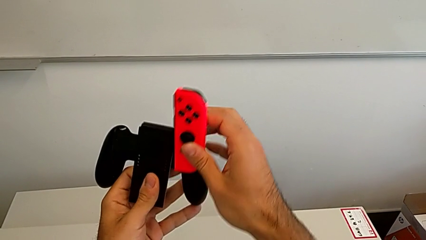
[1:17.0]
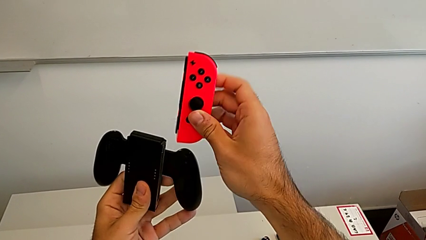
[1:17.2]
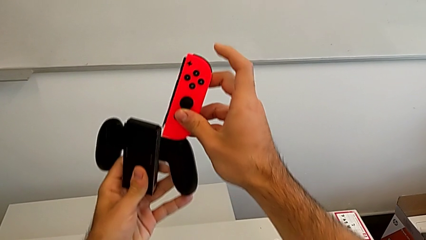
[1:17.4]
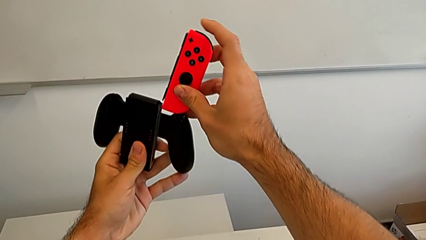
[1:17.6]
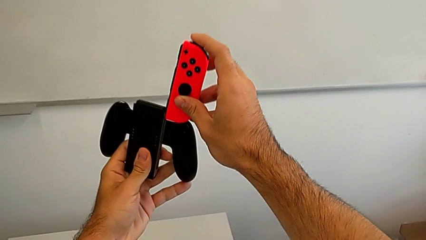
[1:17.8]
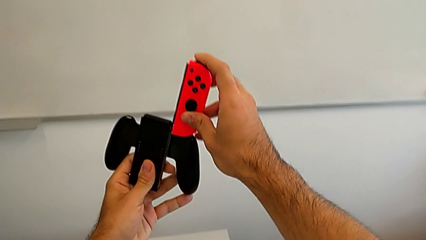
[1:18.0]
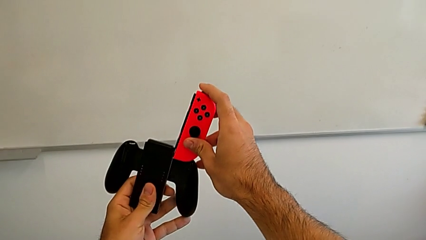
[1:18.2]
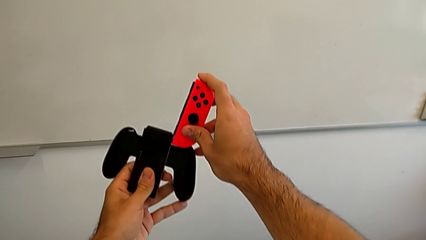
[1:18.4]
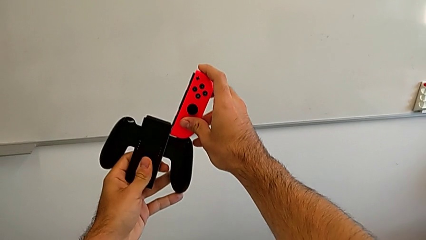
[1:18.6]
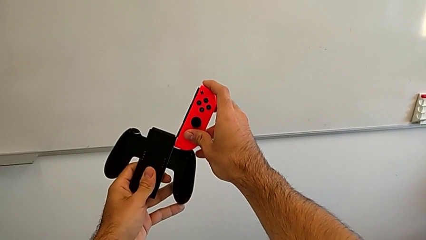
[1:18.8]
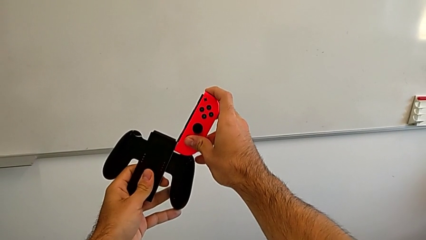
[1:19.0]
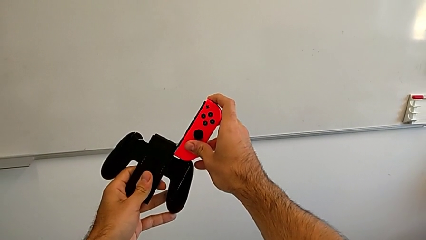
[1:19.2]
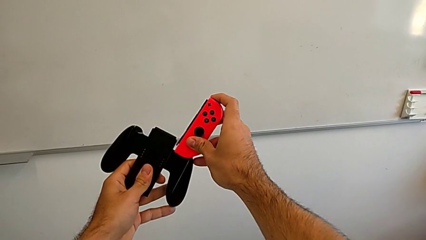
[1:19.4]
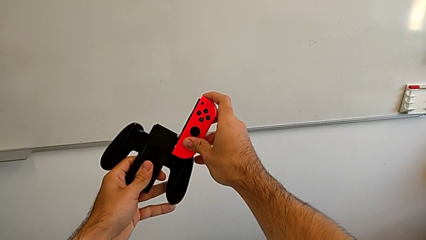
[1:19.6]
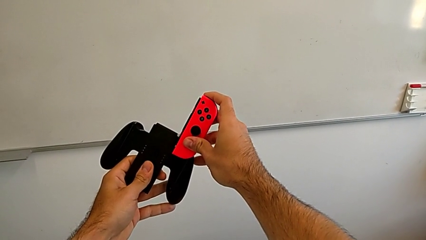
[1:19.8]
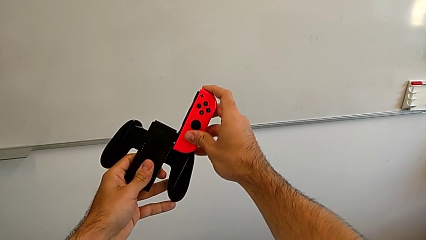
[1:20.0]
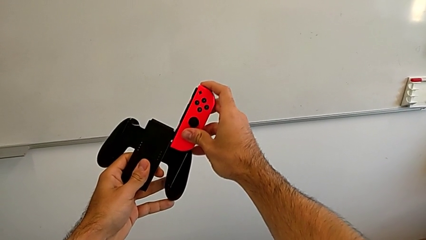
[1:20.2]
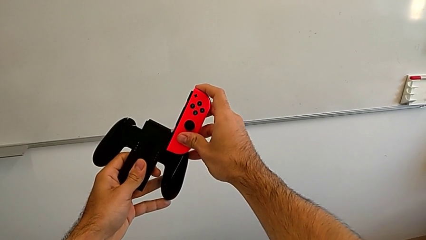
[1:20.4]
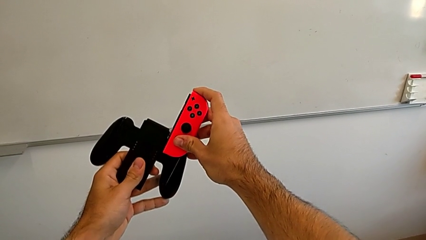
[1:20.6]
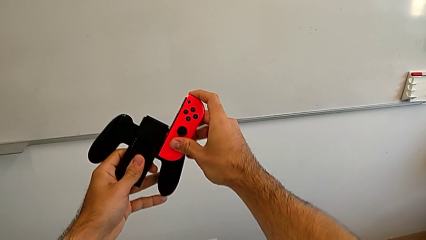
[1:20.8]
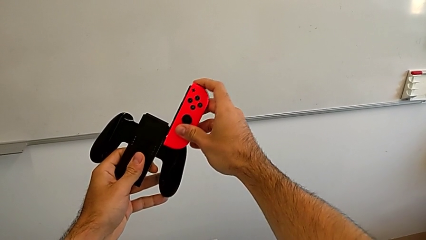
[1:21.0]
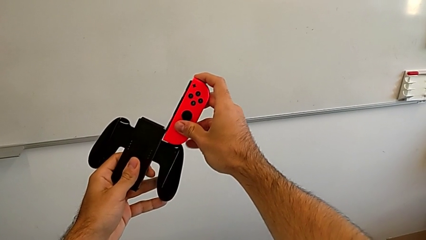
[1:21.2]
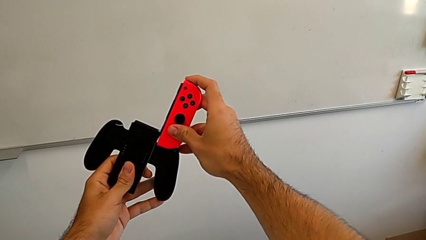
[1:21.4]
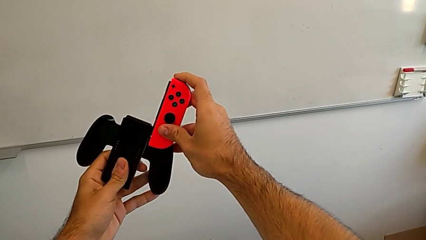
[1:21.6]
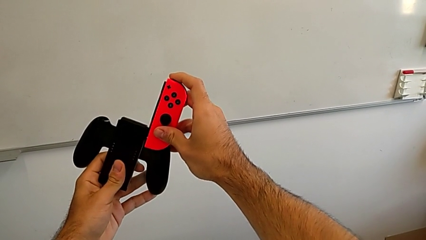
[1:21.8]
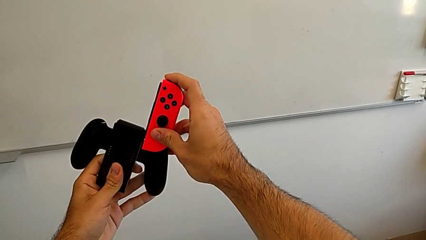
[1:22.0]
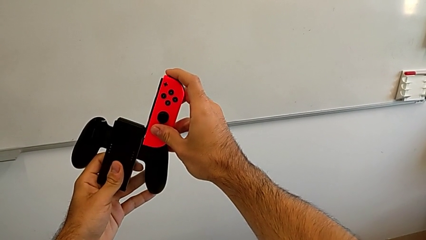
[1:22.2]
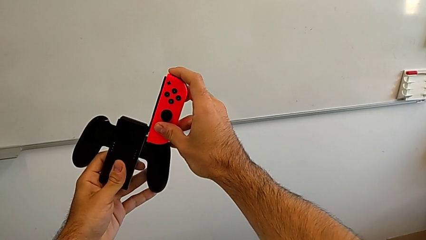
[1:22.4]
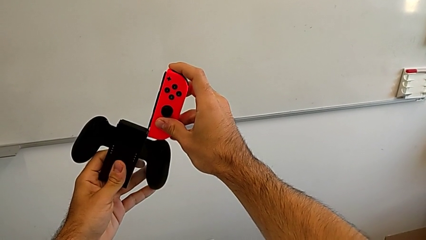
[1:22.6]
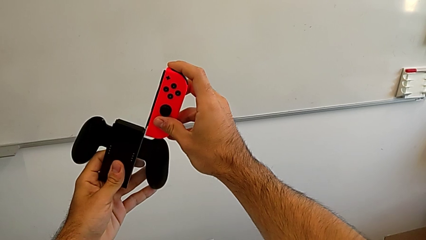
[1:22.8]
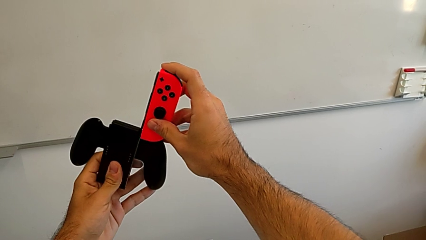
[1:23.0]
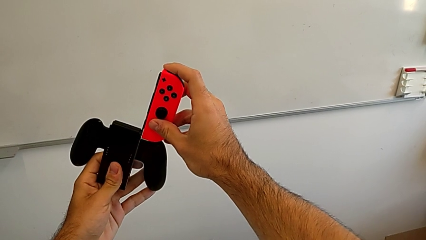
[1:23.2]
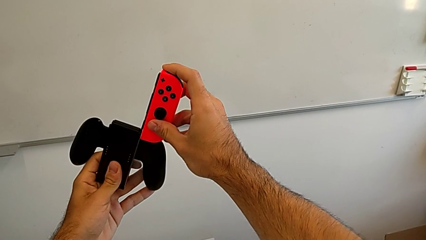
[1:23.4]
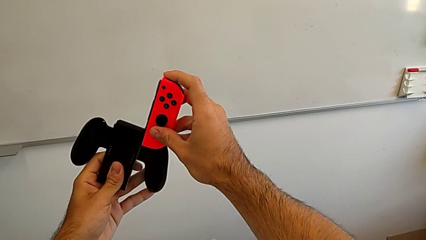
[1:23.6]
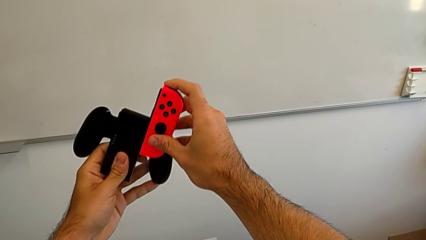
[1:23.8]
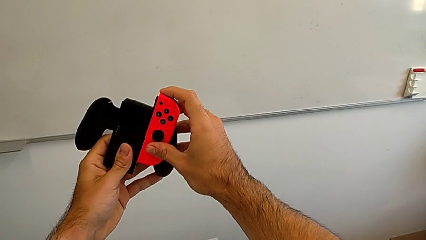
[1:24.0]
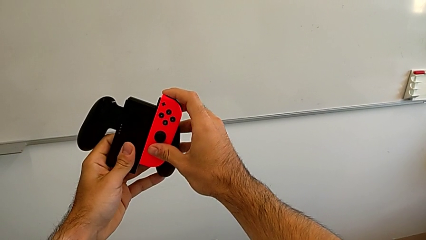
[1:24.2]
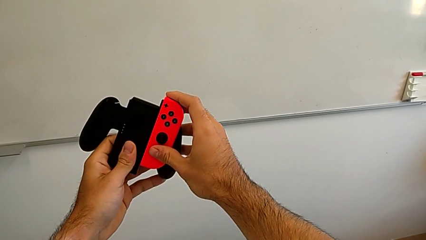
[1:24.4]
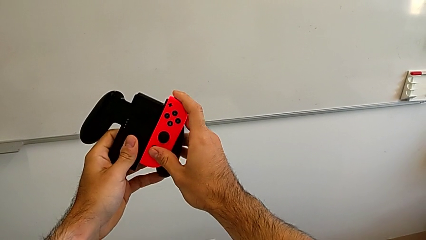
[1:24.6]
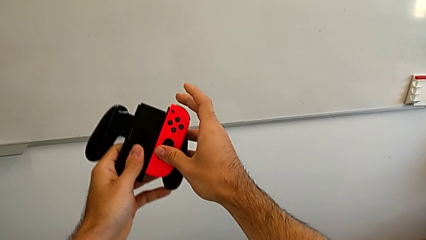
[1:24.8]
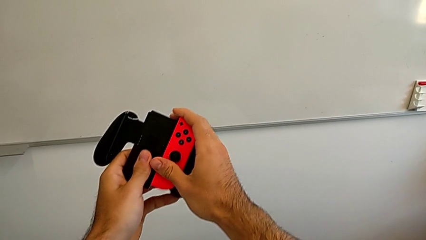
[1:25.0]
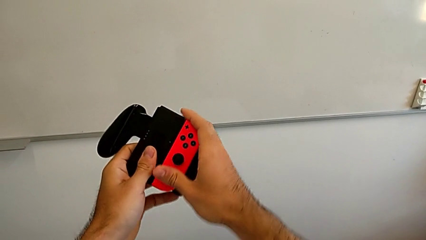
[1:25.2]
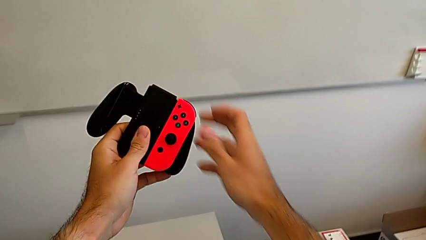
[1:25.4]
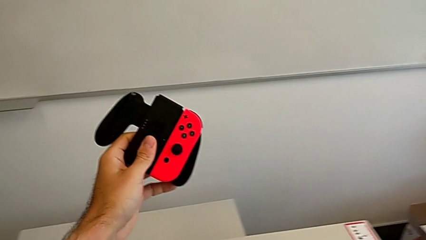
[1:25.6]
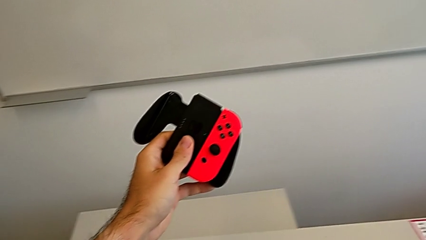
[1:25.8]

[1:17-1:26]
The camera wearer is attaching the red Joy-con controller to the comfort grip. They keep assembling the red Joy-Con controller.

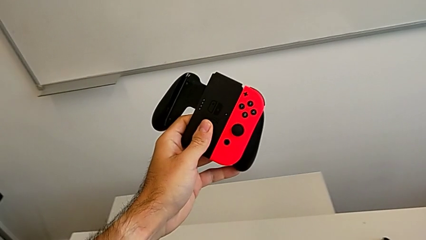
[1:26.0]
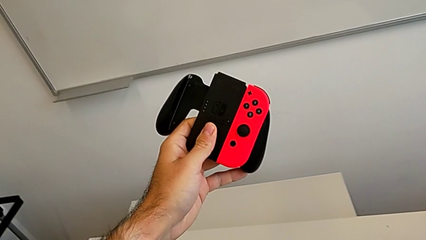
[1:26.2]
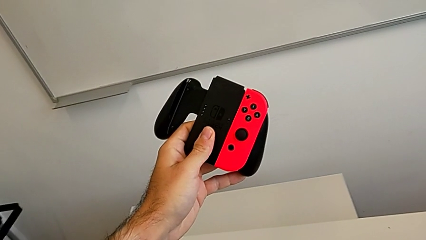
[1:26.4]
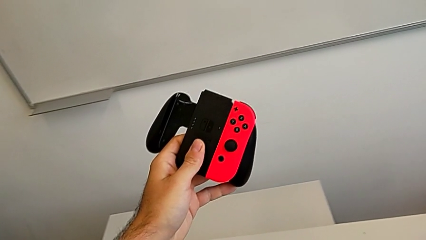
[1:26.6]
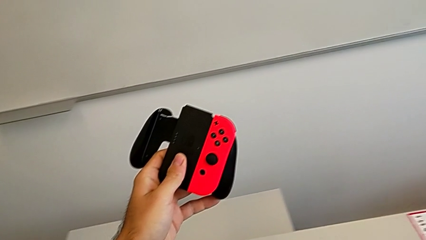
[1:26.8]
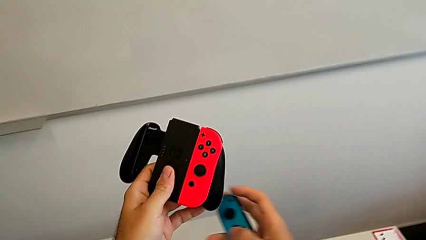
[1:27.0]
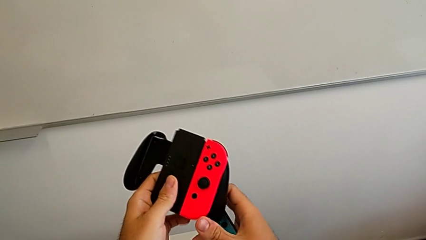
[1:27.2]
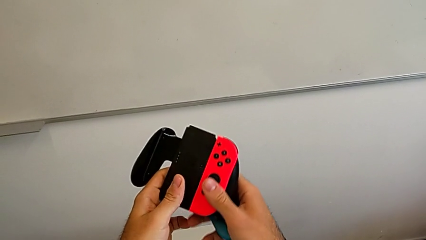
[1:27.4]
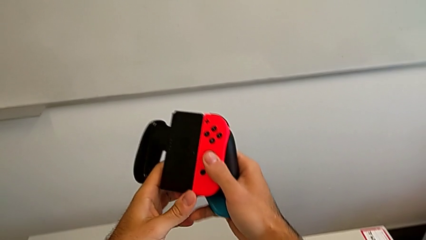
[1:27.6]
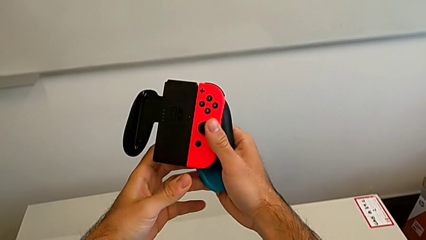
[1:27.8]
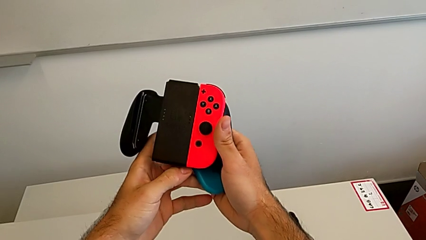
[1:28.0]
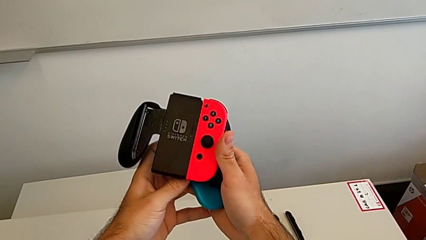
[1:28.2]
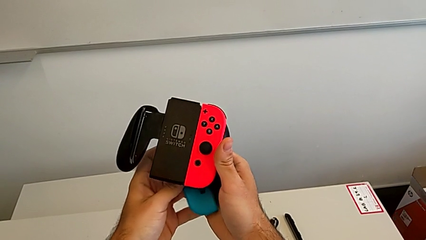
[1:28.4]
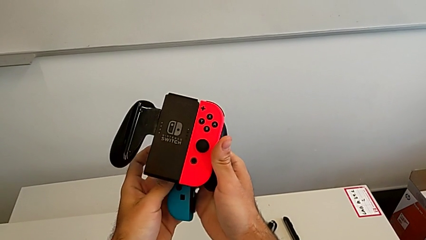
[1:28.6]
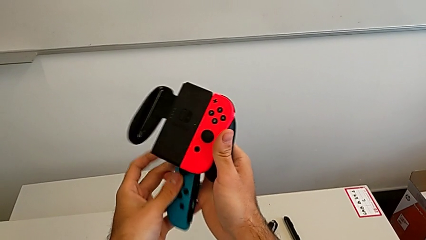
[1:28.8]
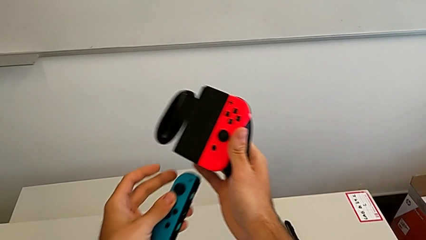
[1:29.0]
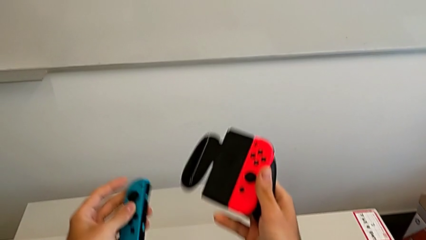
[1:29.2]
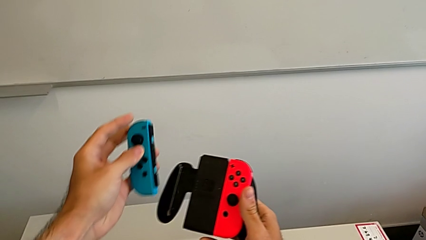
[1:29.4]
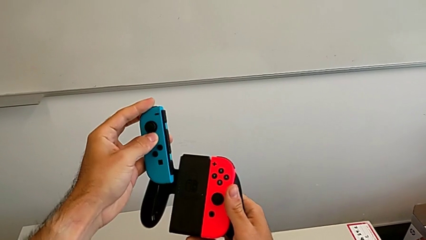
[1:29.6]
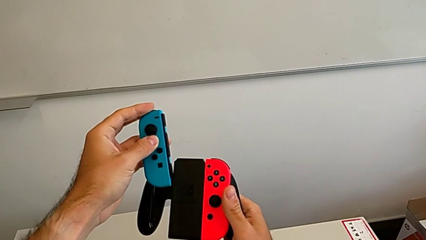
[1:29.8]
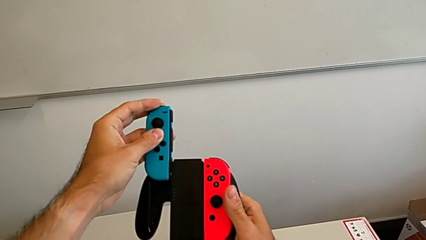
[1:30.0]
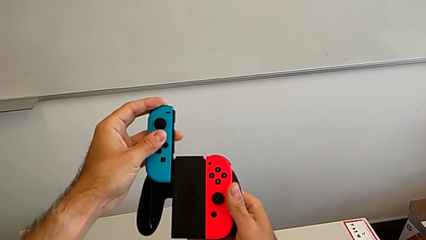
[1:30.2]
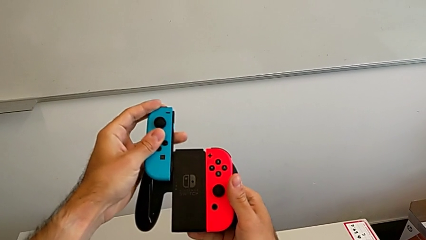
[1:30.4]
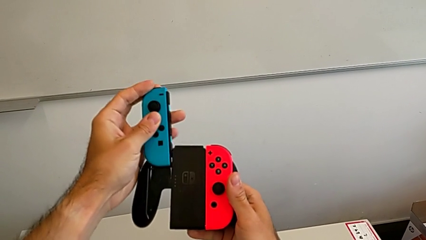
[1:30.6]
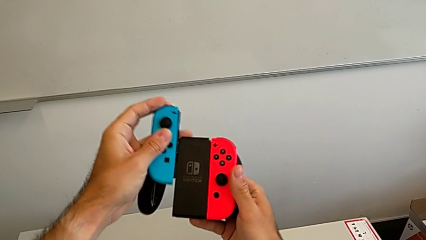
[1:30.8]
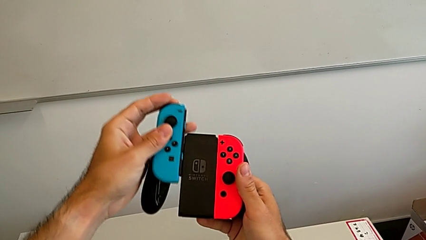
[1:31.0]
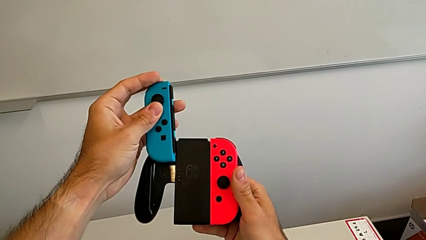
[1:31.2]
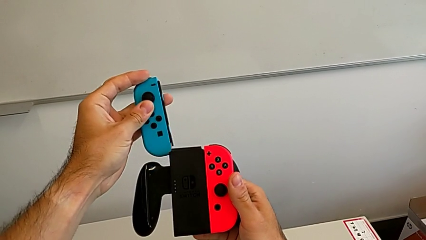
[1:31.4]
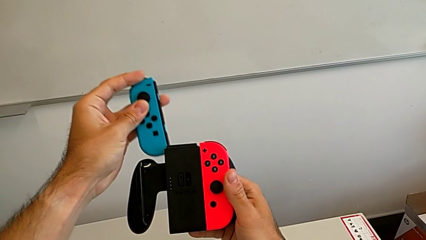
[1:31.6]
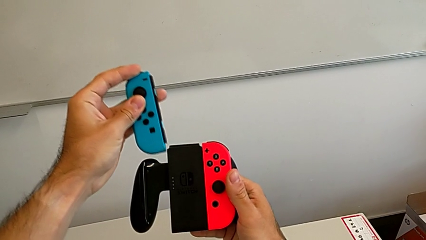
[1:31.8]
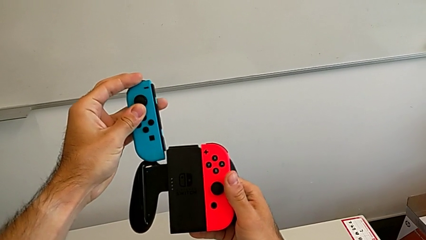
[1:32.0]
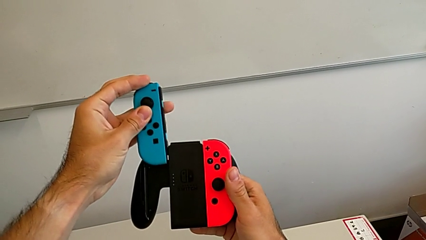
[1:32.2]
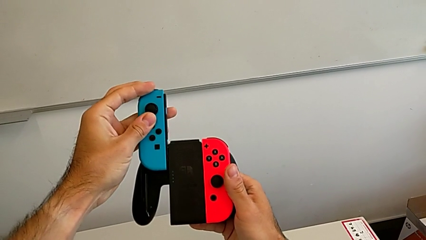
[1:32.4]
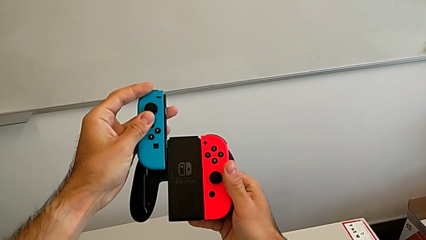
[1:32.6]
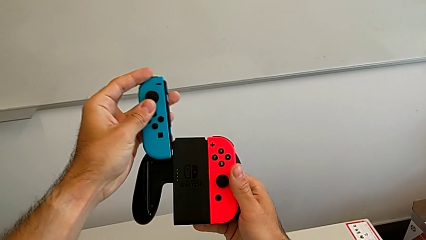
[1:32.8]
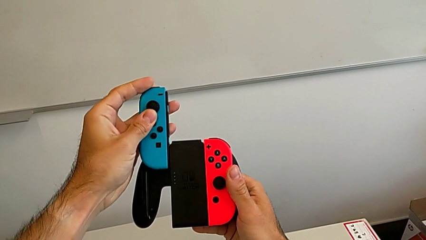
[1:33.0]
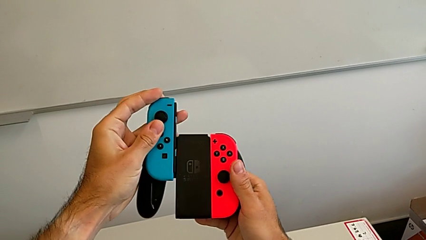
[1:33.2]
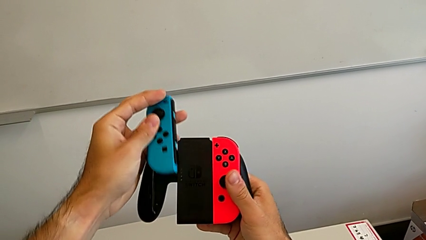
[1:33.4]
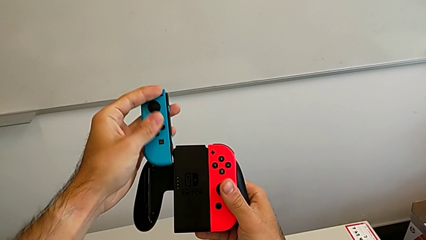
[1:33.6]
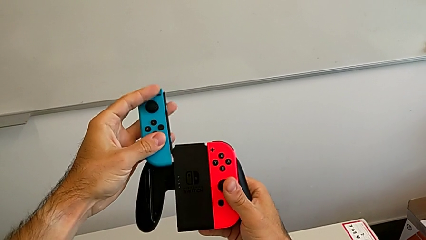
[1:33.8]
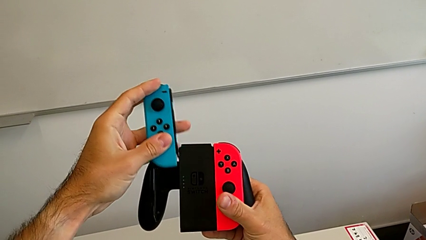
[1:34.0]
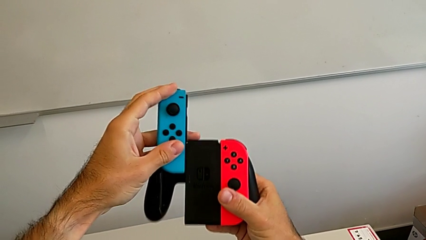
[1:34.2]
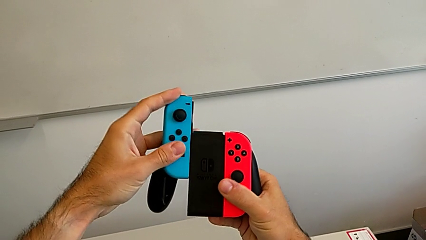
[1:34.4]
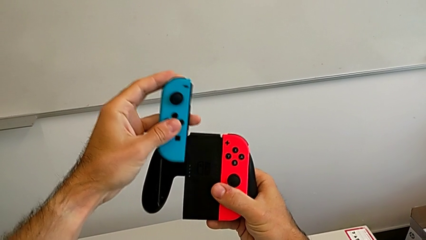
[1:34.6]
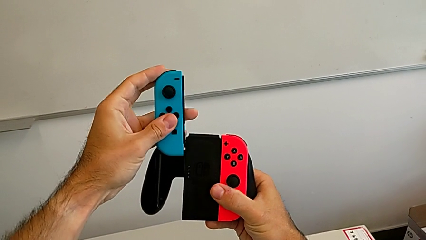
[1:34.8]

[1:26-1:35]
The camera wearer is attaching the blue Joy-con controller to the comfort grip. They begin to assemble the blue Joy-Con controller.
